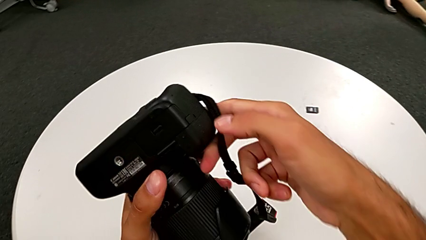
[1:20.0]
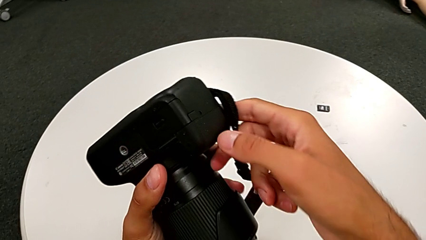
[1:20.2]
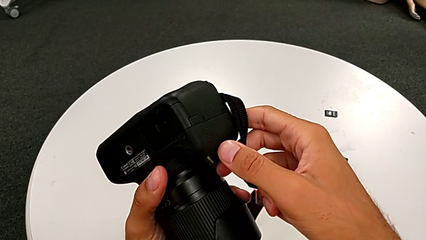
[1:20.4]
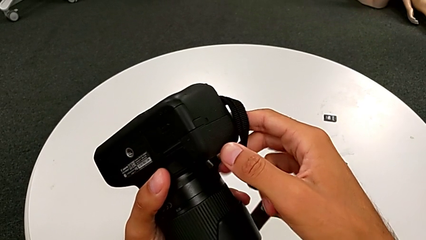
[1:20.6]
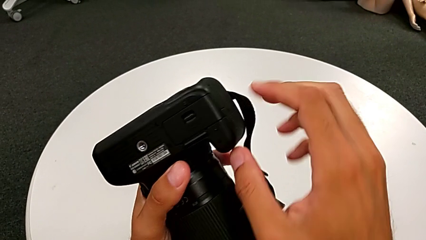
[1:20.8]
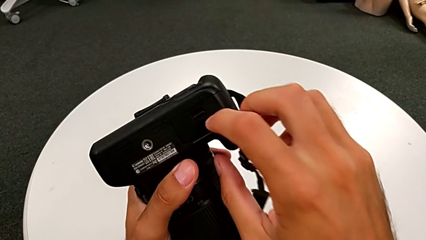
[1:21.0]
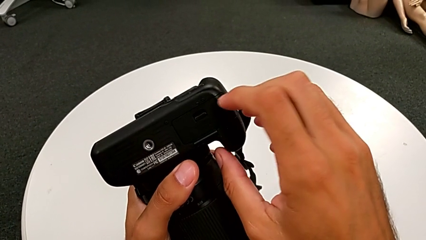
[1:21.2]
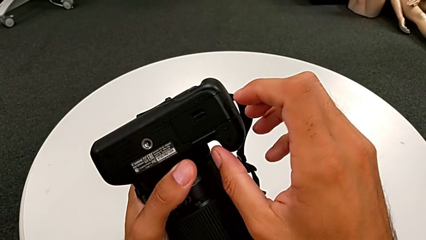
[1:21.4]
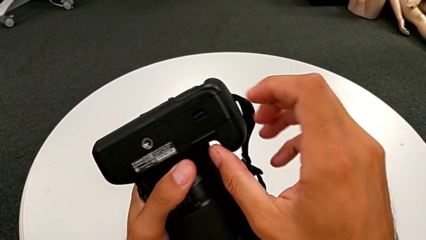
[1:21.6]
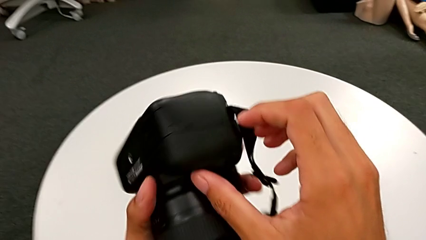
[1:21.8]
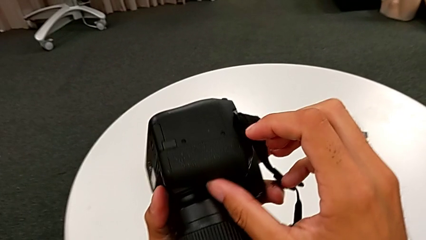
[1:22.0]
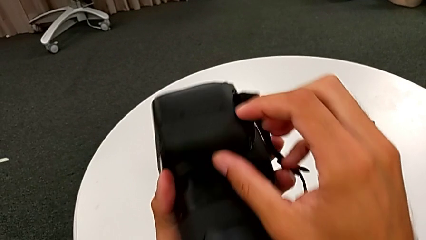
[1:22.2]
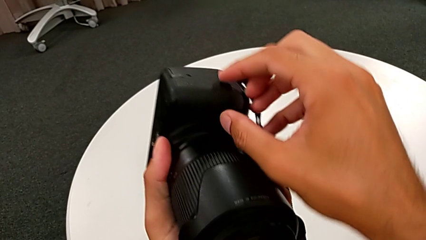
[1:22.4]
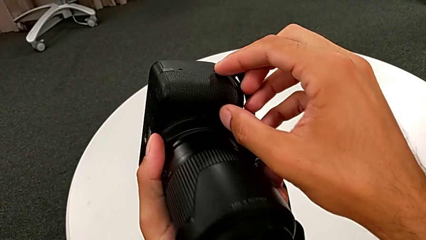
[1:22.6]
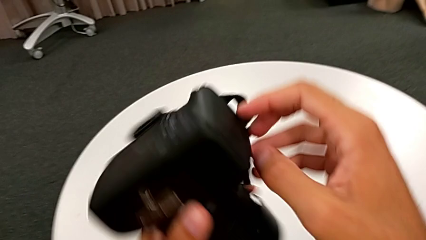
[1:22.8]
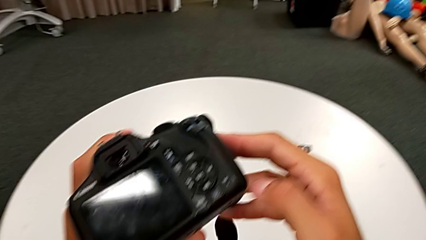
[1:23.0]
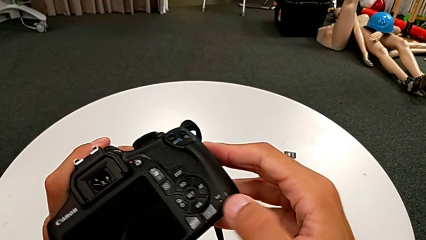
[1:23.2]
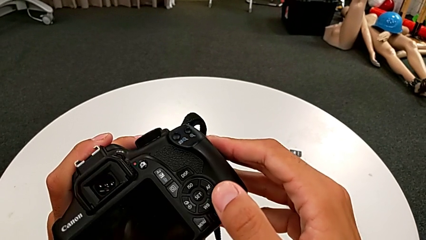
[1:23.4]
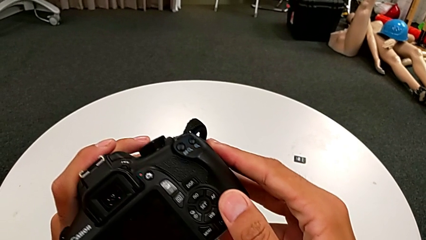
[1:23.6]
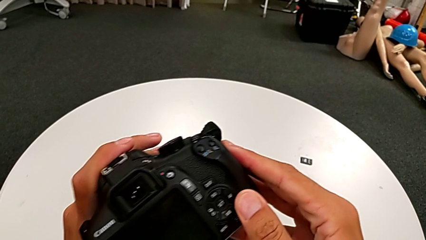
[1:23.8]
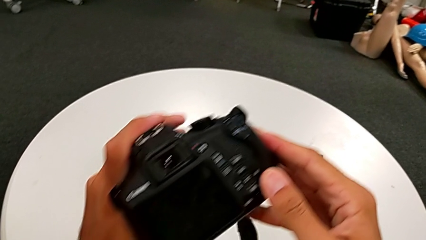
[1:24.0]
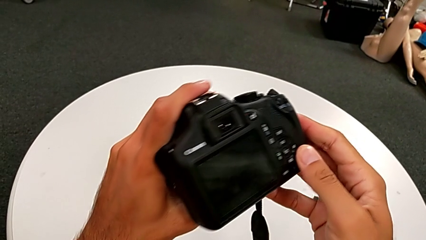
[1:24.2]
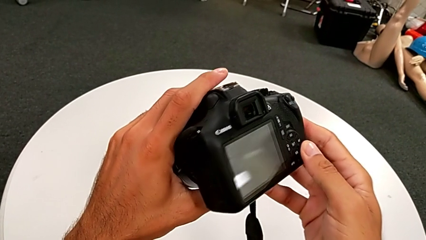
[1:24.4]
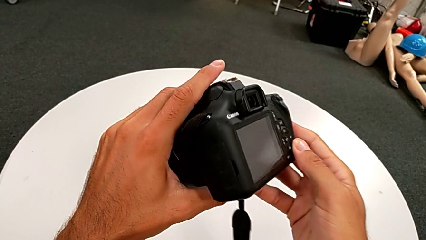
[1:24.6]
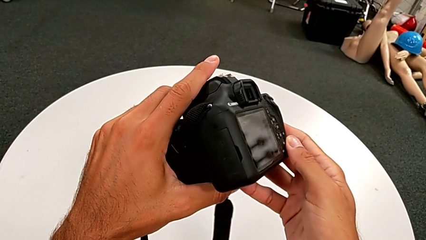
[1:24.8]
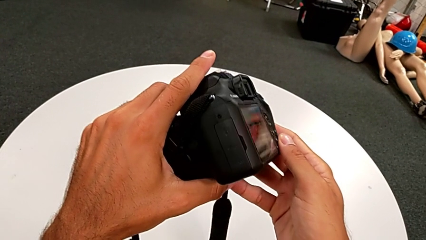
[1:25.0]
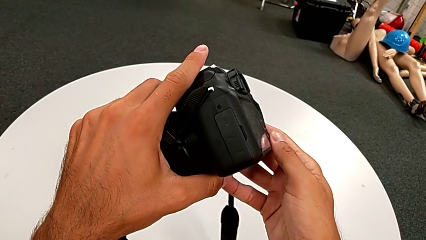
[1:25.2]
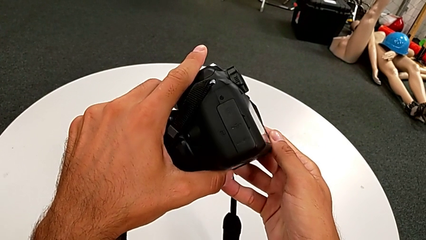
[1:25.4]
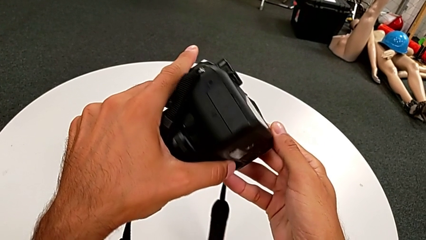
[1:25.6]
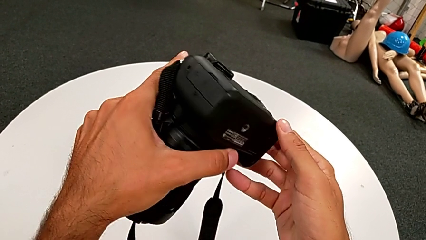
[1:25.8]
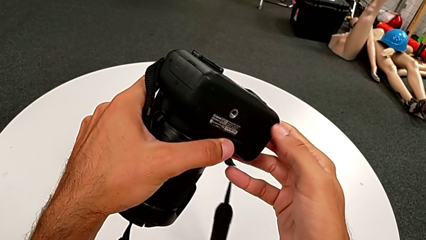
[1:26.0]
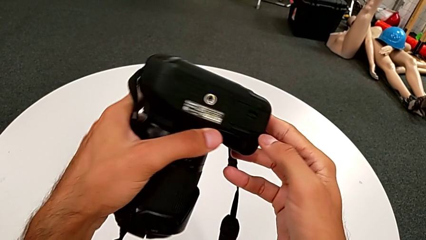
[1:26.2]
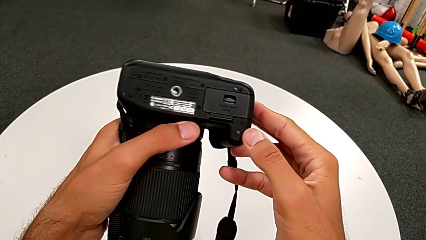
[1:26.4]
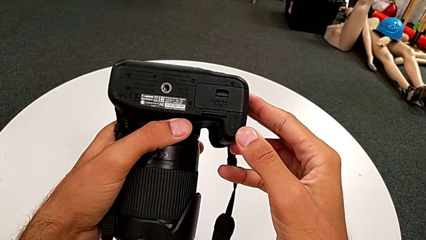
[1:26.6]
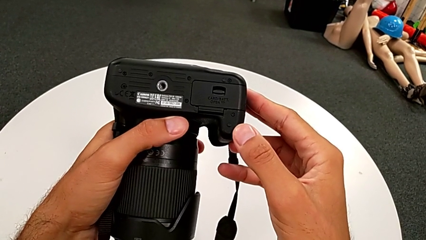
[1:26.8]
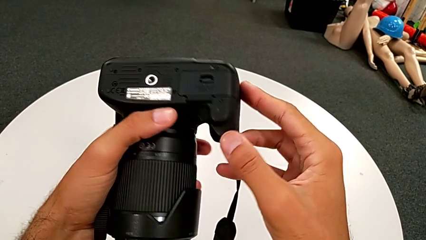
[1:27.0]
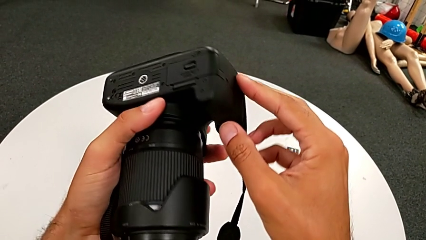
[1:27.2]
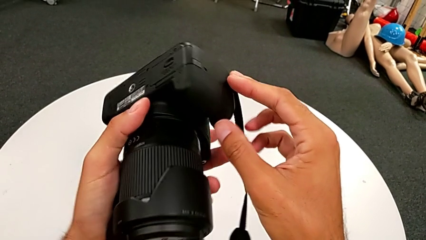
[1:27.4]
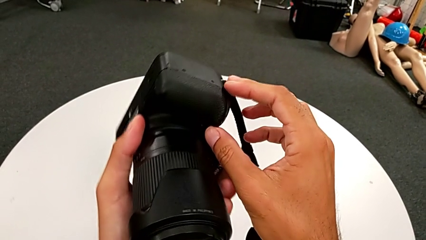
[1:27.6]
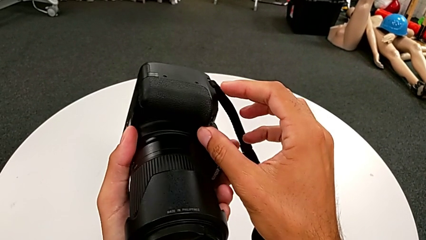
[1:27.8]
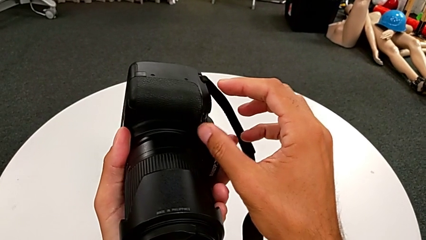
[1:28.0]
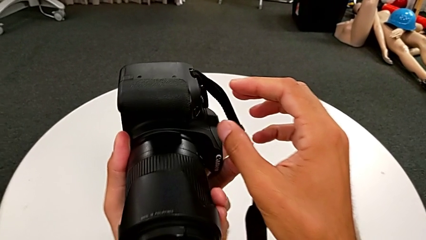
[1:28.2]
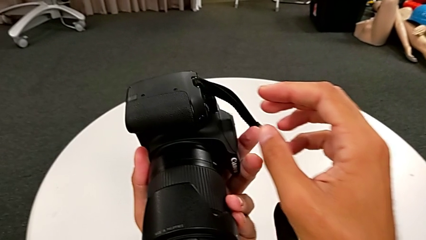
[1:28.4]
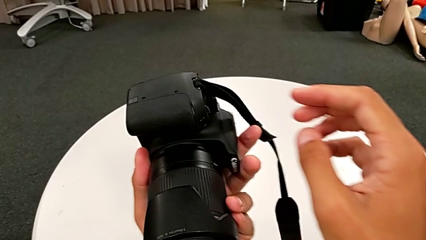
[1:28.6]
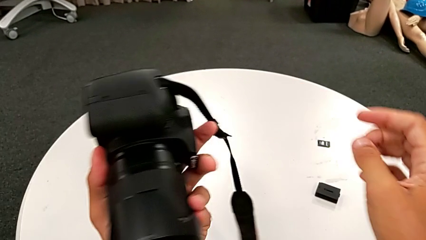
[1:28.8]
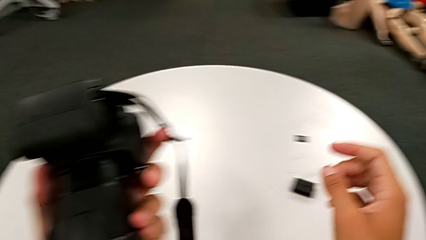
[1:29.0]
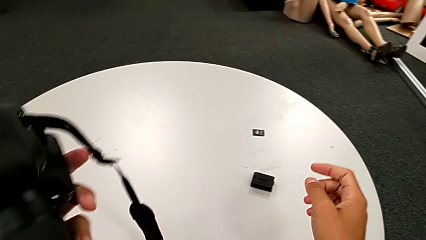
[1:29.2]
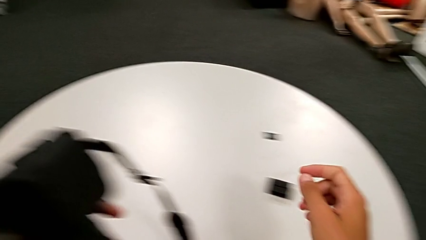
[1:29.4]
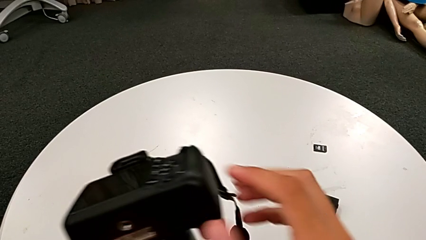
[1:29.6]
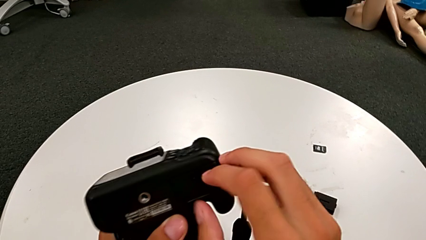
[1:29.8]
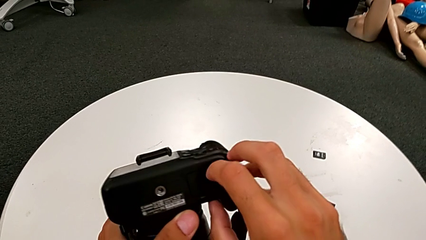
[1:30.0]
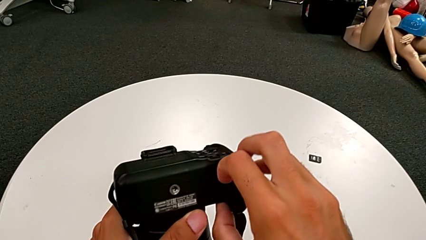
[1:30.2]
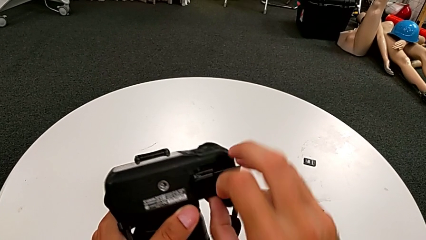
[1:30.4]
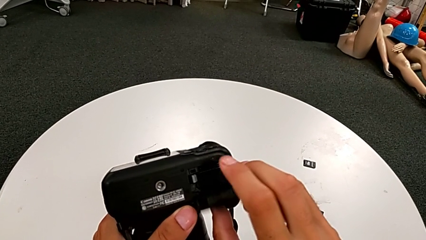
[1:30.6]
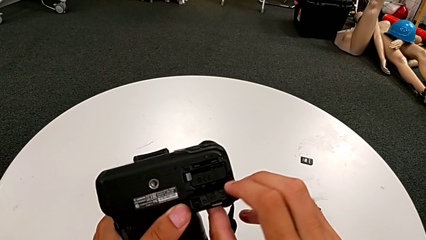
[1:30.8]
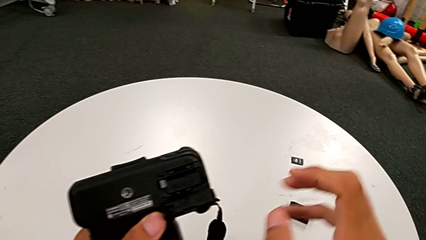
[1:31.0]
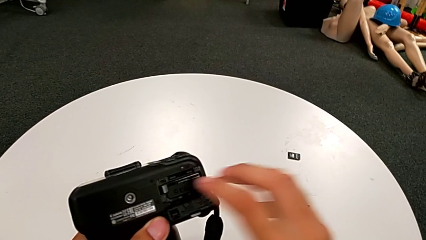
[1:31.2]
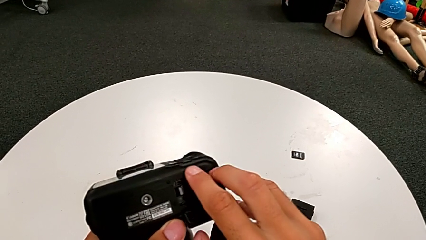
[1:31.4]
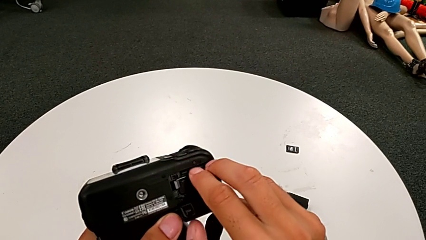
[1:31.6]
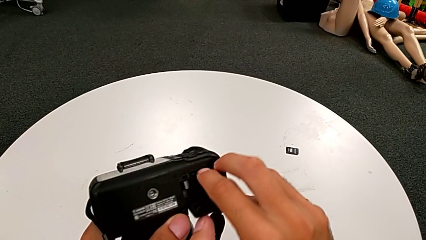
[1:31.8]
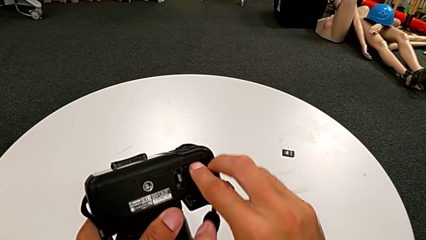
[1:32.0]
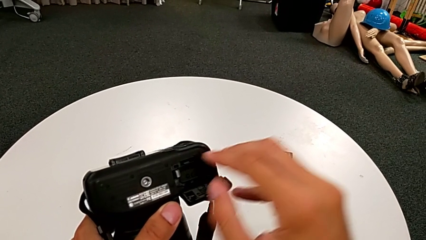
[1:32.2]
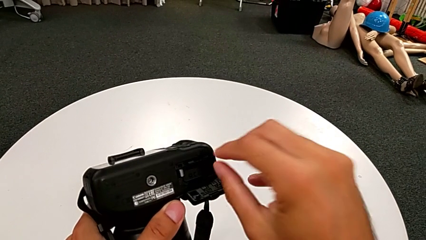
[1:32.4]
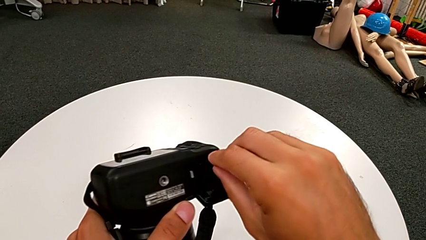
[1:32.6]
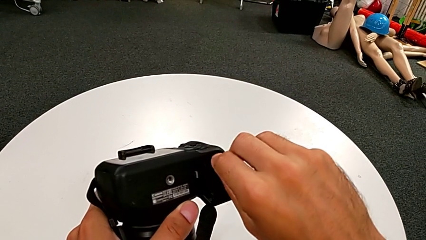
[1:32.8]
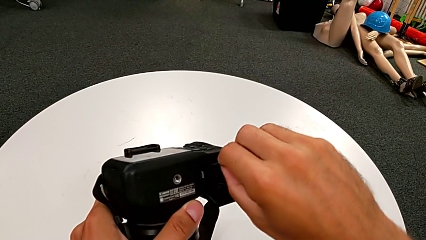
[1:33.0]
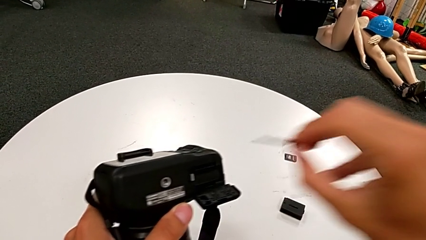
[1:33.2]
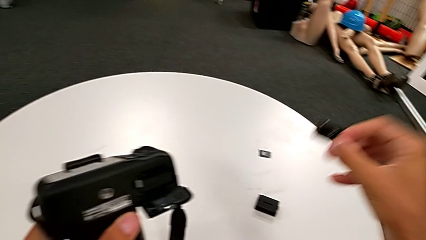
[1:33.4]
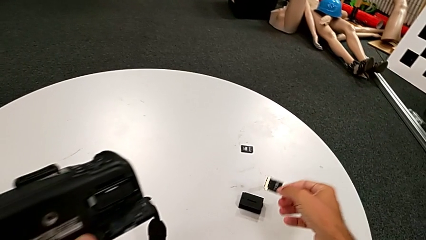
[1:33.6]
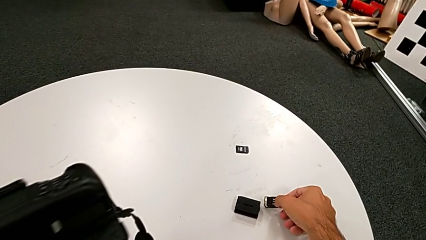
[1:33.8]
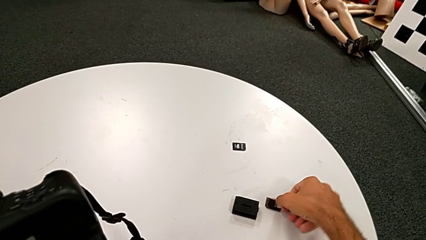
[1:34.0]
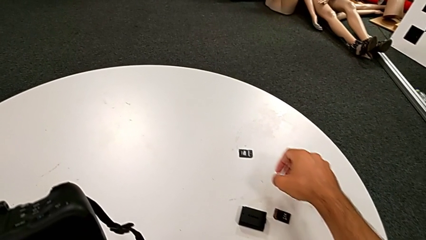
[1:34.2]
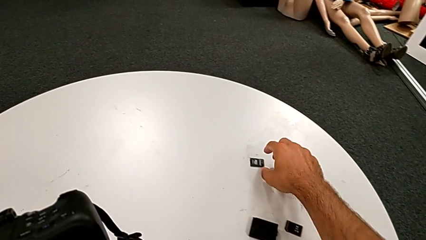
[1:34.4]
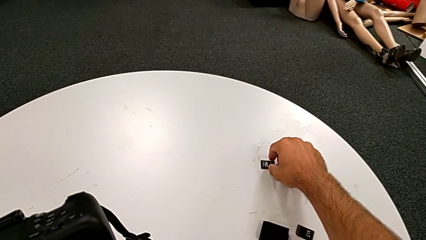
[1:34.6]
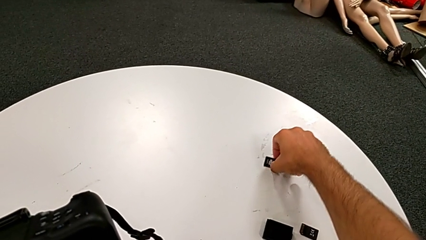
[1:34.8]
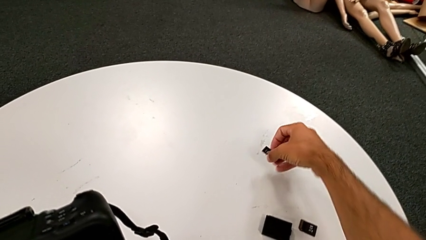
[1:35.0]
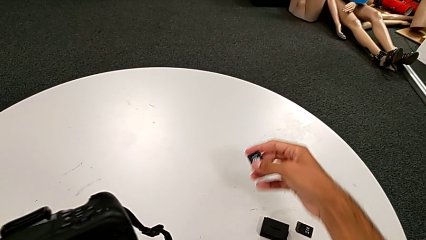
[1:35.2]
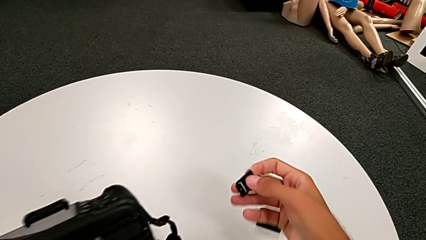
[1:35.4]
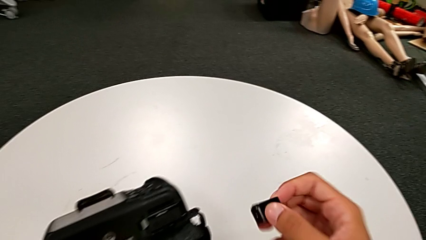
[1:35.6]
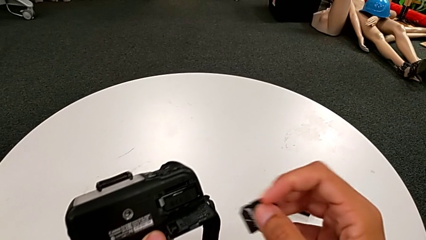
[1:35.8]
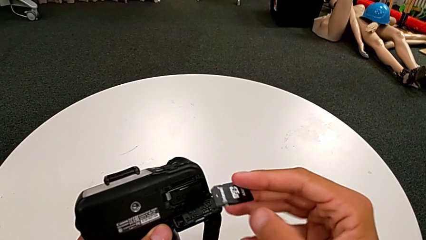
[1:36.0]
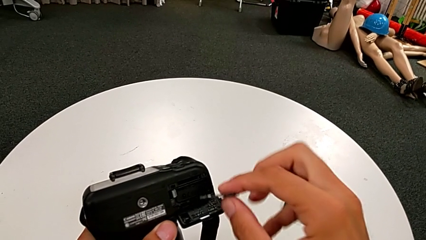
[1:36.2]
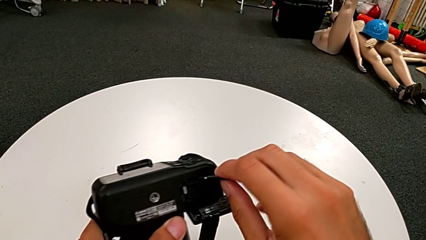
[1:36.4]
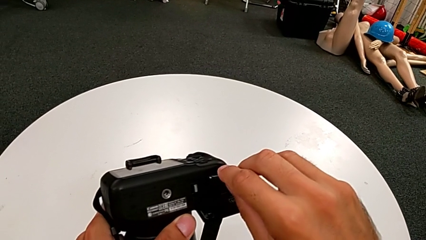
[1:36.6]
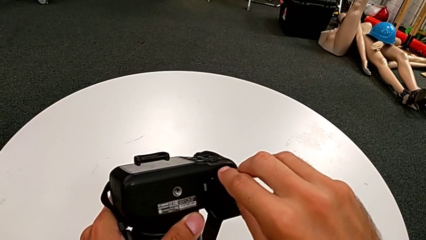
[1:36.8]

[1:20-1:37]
The camera wearer is exchanging the SD card. They rotate the DSLR, open the battery door, pull the SD card, place it, grab it, lift it and insert it.
